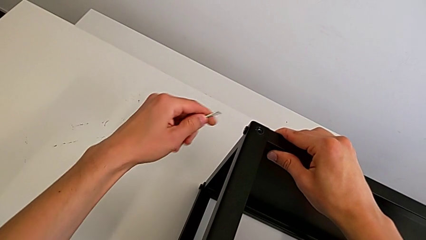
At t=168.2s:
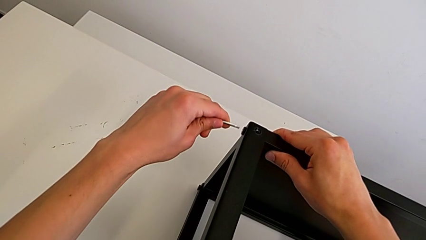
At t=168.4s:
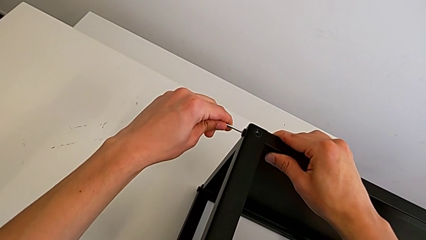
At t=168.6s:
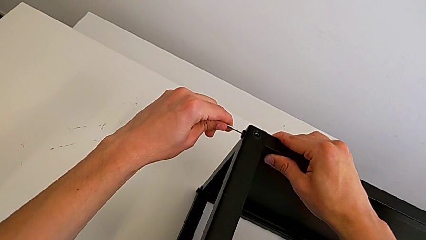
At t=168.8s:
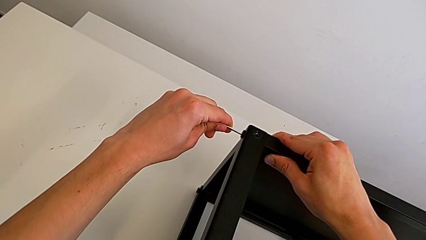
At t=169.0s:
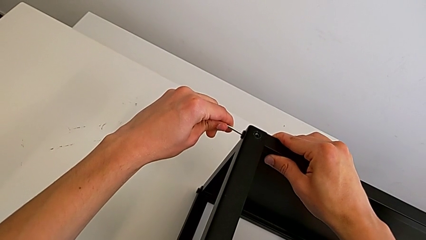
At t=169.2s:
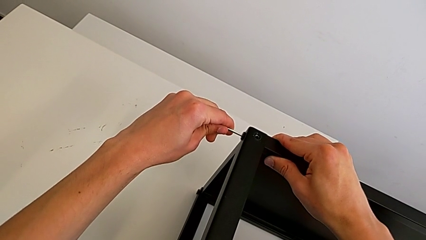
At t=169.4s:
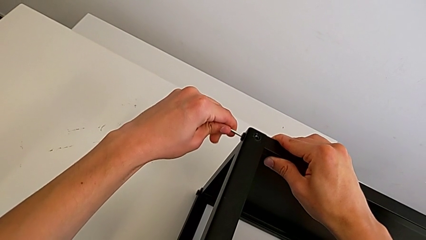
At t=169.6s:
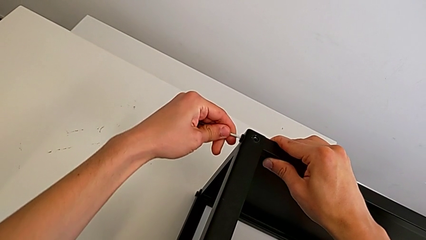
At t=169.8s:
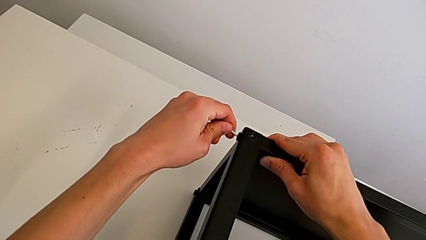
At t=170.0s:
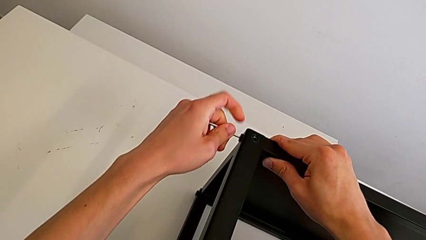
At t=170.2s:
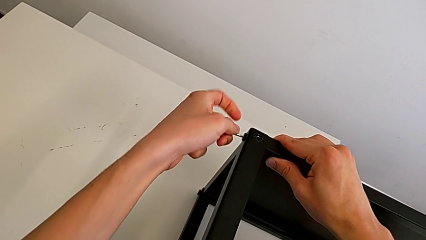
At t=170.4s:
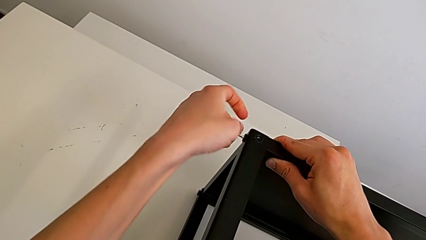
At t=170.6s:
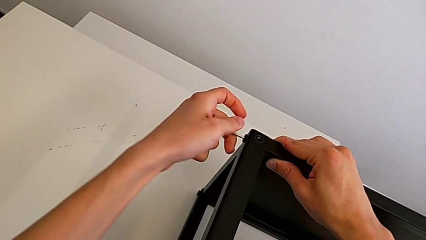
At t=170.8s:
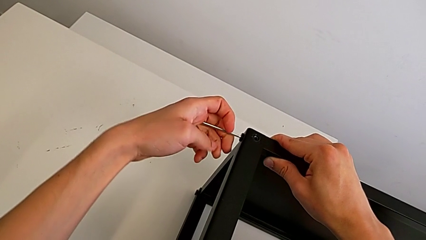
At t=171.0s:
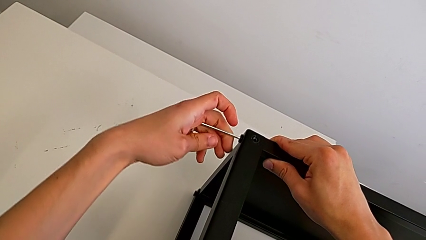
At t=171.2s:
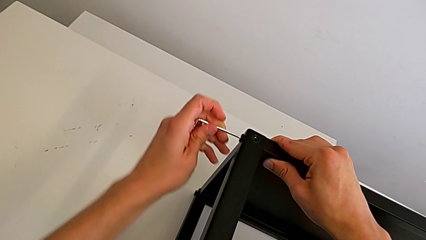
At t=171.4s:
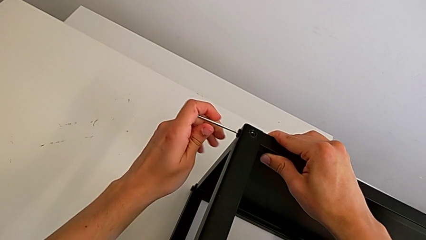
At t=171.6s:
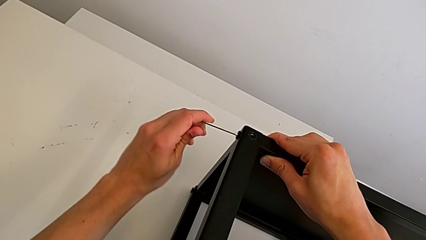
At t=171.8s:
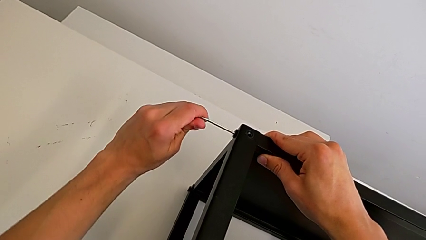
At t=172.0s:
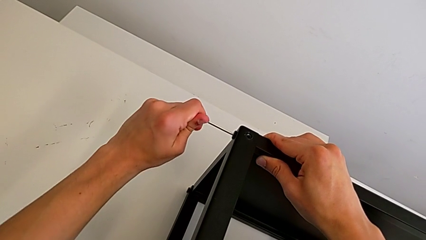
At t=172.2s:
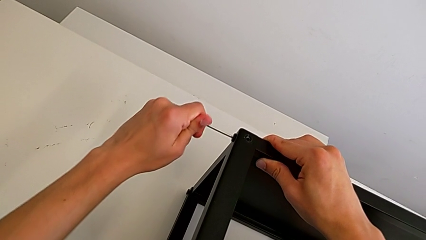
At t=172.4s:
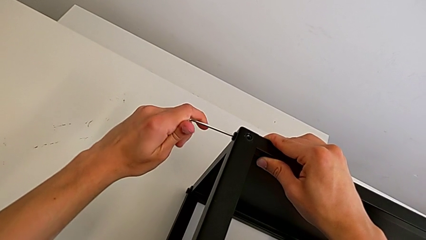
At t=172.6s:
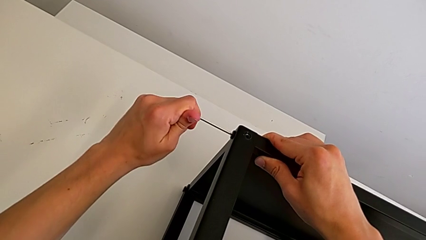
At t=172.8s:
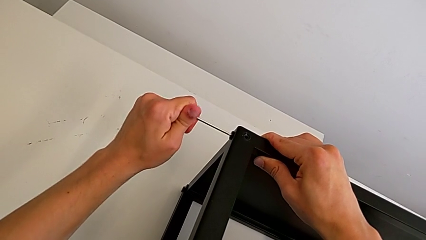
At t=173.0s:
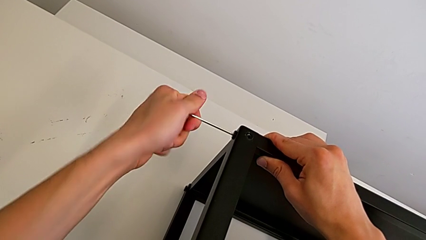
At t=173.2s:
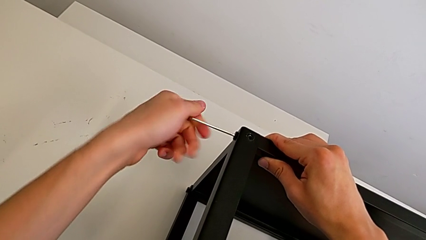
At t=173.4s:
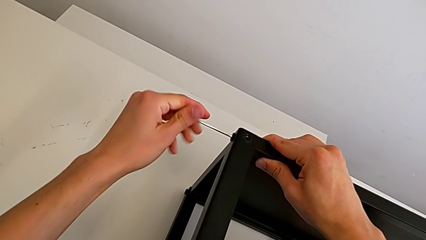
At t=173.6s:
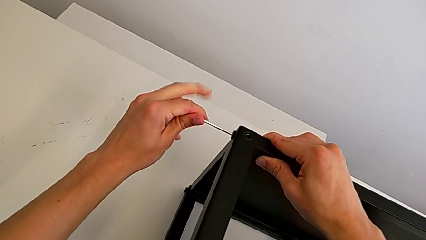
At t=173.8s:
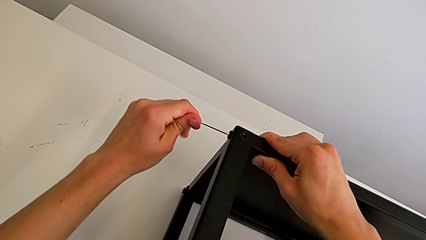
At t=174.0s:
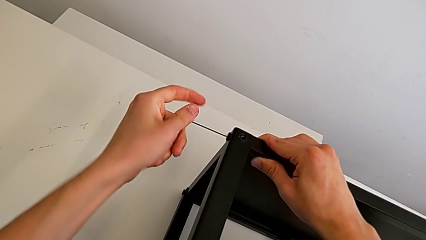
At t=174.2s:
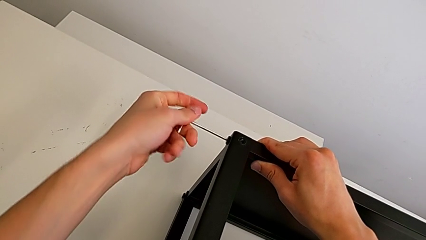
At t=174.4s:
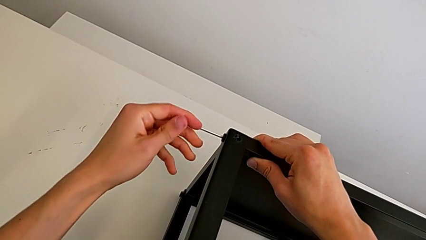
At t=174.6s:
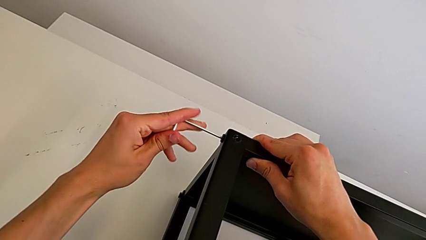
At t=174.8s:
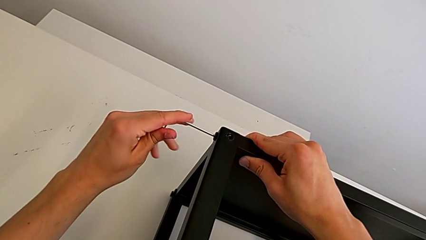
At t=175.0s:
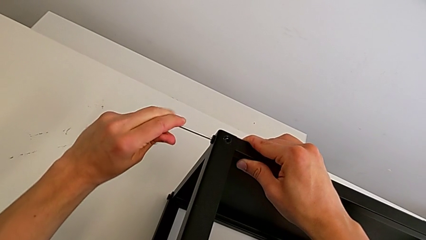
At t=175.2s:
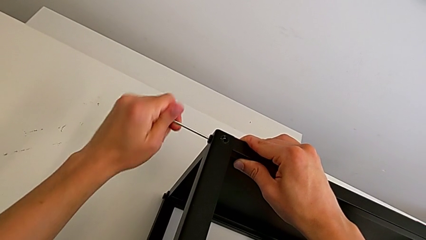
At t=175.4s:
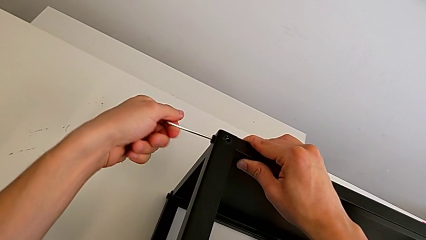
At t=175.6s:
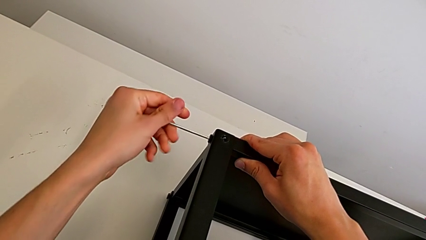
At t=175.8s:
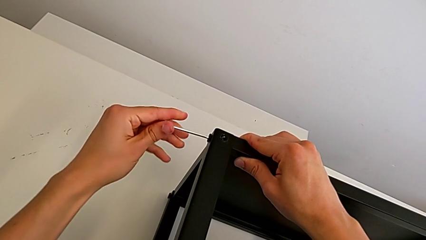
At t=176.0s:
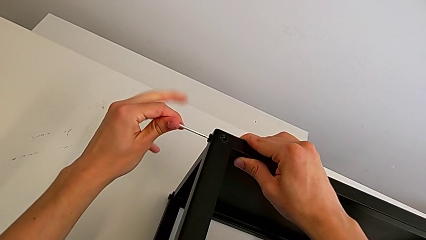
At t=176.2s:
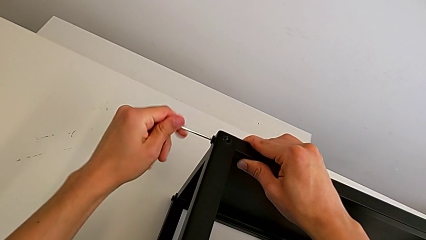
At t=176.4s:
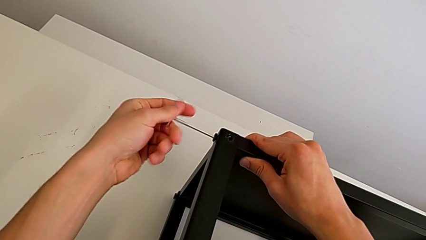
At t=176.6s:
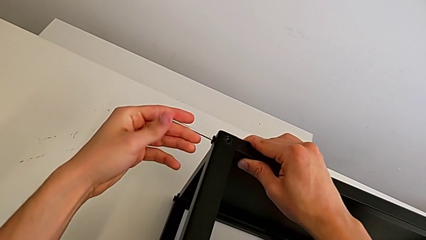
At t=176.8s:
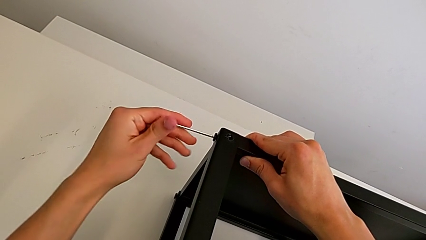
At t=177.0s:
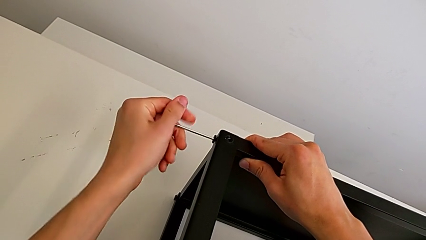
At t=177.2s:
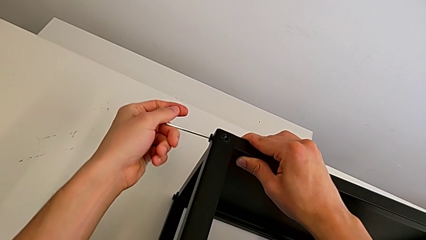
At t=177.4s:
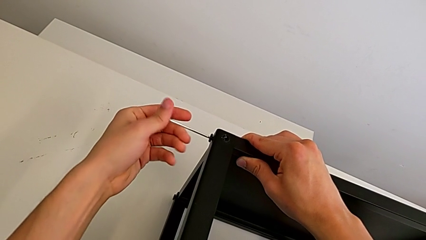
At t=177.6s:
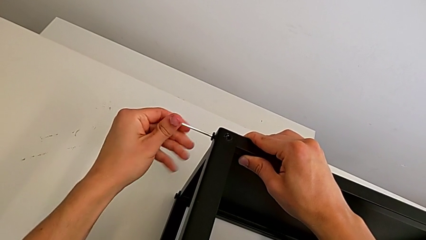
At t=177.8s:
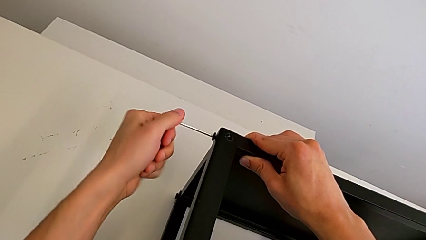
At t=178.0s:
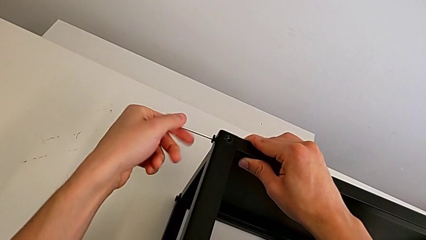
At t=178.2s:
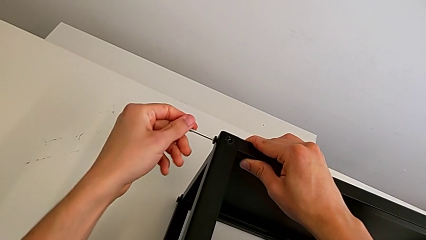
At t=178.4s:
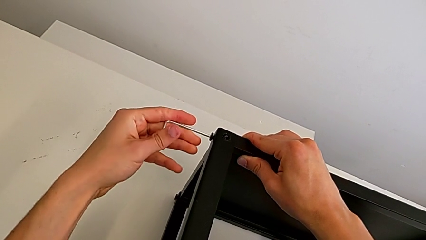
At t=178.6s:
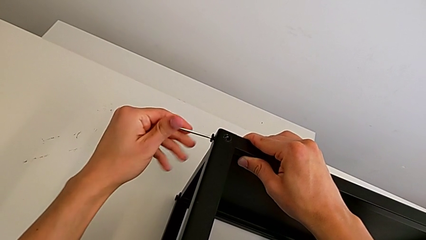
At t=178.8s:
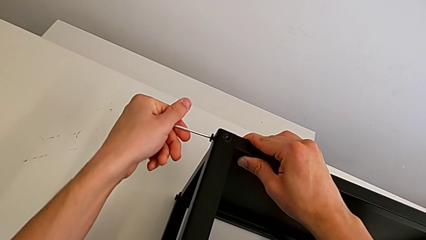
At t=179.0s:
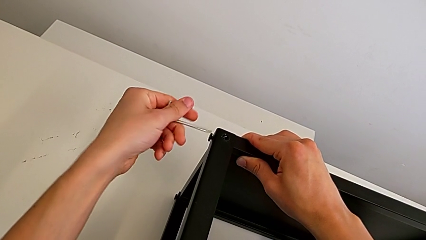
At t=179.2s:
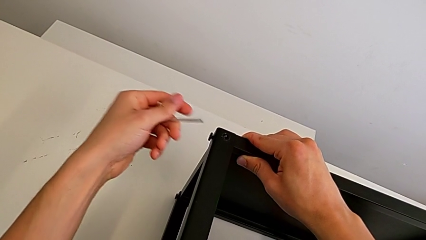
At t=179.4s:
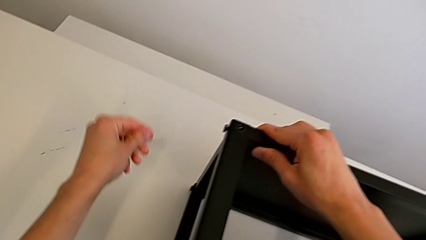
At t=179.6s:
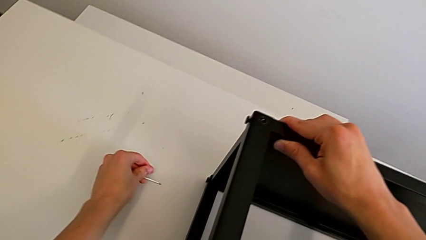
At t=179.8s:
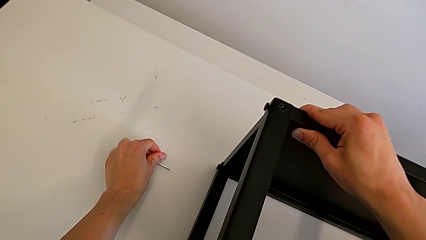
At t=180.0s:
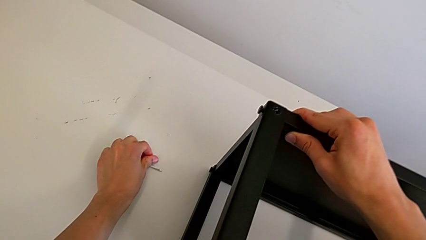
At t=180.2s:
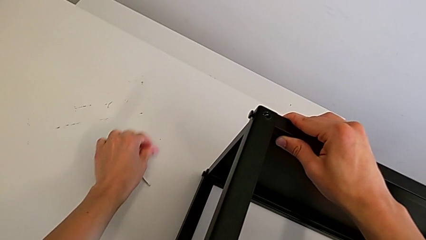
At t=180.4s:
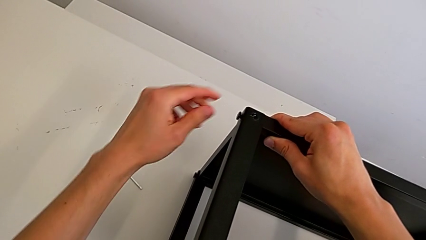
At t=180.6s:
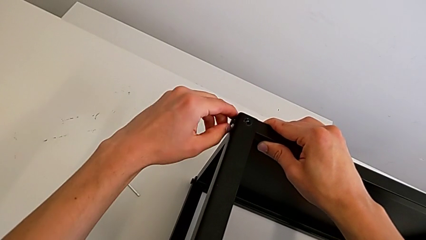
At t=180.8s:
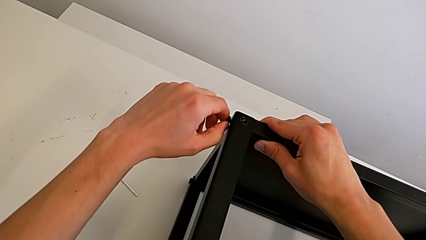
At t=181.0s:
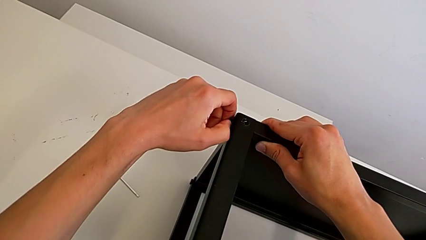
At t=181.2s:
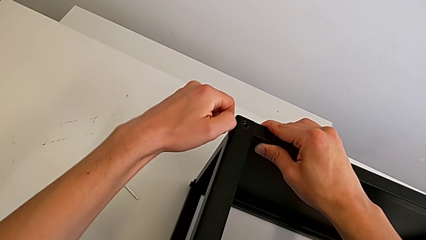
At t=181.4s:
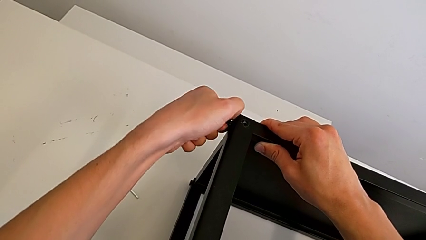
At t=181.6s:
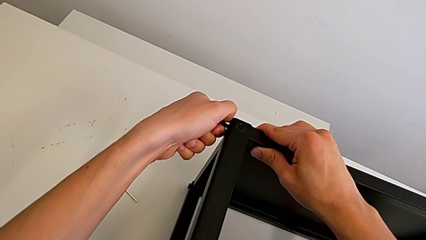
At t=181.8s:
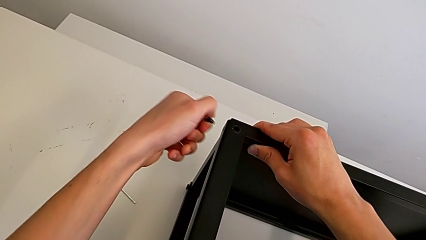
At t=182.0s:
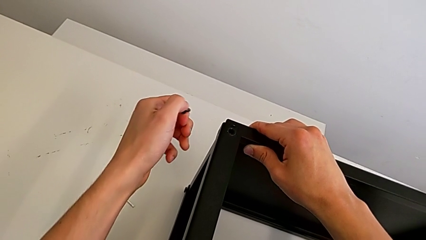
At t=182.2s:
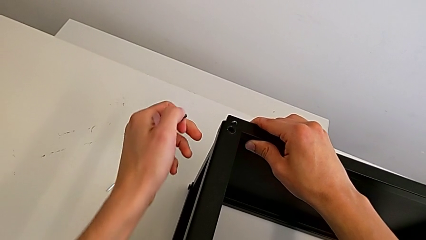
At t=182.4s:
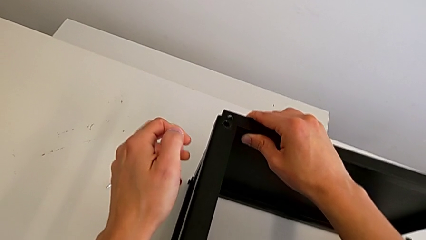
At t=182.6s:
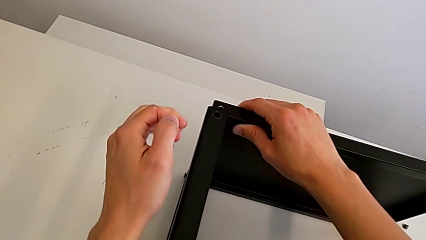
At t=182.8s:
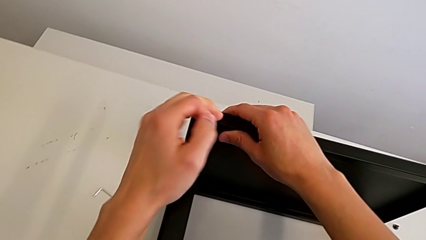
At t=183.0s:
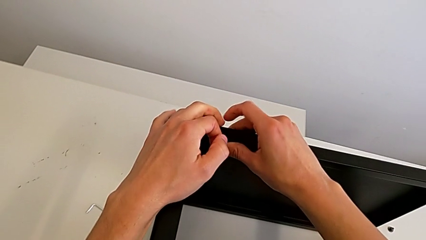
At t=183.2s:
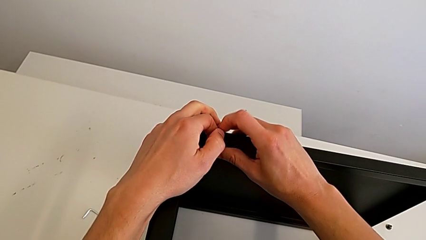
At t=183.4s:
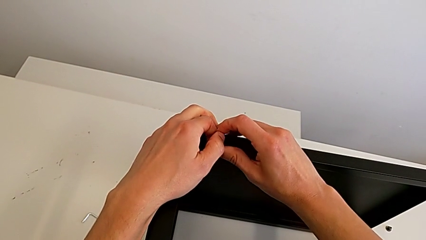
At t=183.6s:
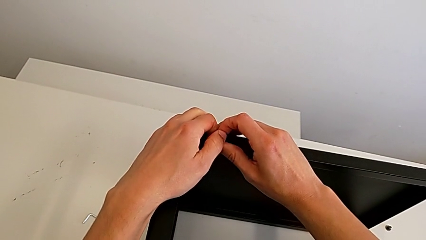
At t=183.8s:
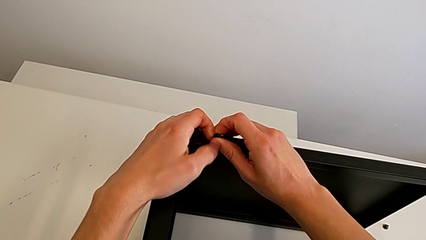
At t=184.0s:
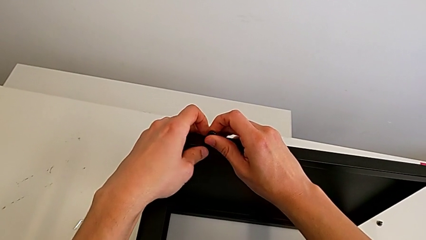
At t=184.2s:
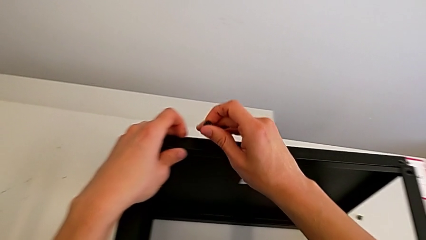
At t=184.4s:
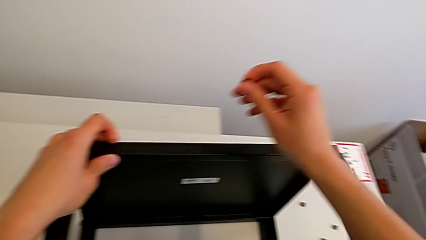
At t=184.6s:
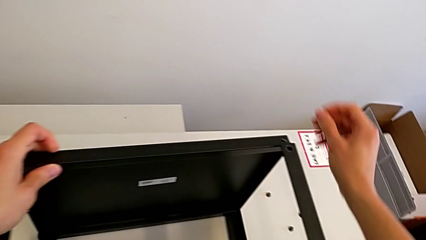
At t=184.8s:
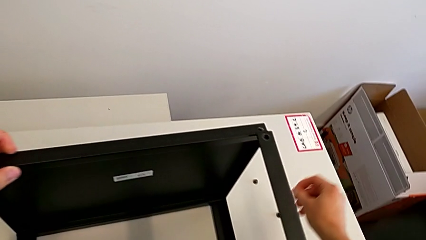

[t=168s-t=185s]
The camera wearer is unscrewing the fourth screw of the table. They insert the Allen wrench, unscrew the hex socket head, withdraw the Allen wrench, place it, disassemble the hex socket head and grab it.
